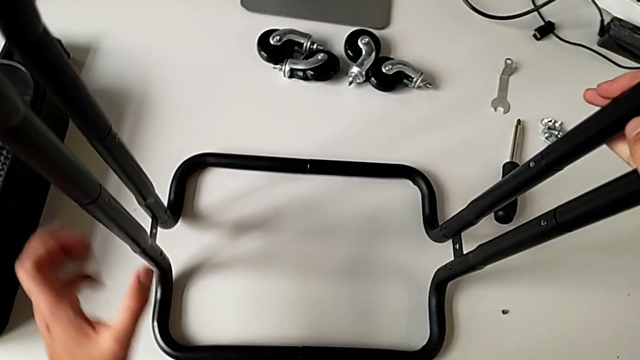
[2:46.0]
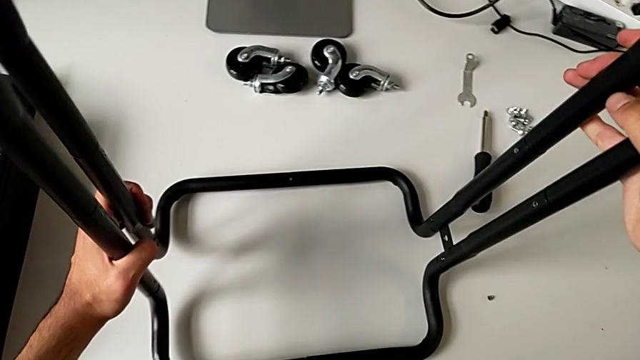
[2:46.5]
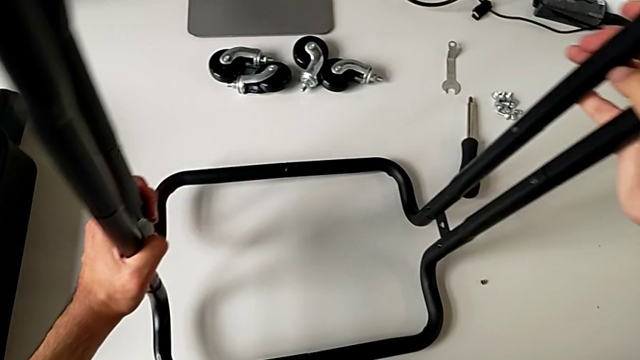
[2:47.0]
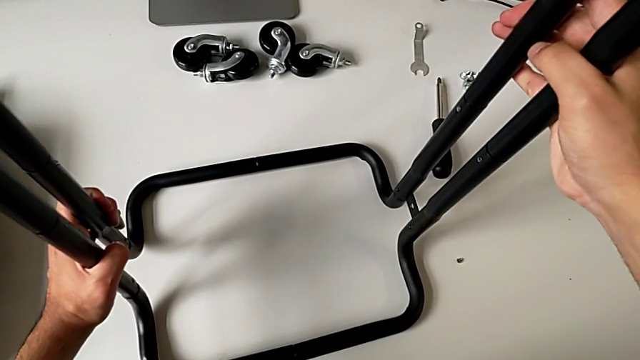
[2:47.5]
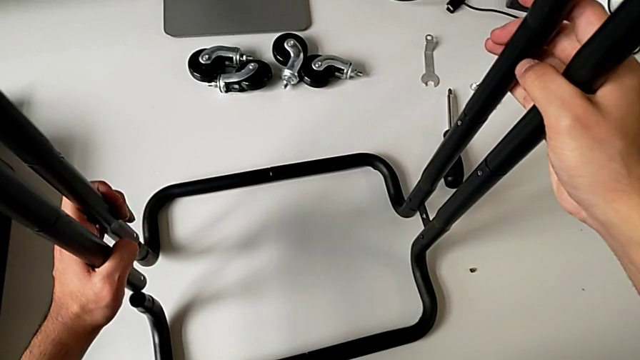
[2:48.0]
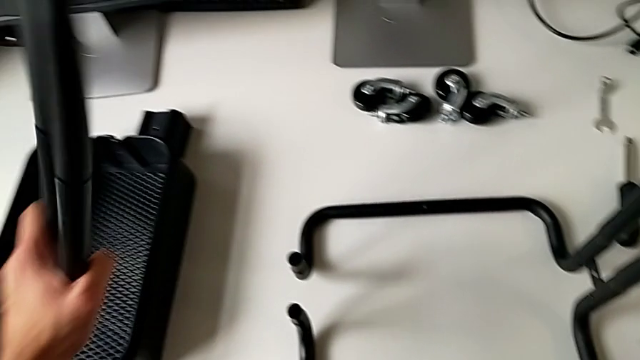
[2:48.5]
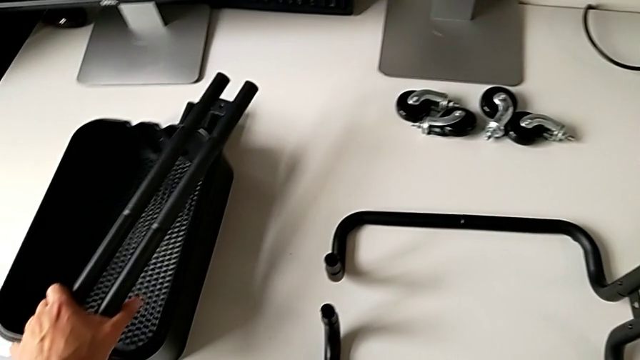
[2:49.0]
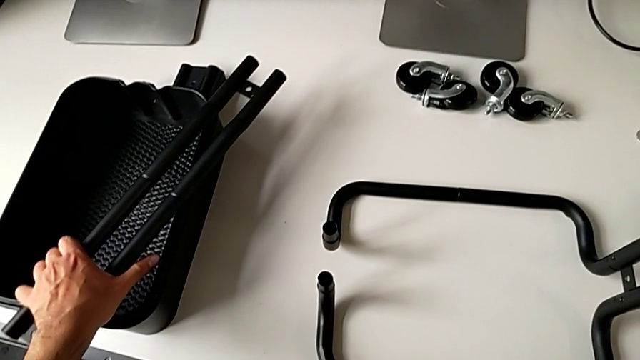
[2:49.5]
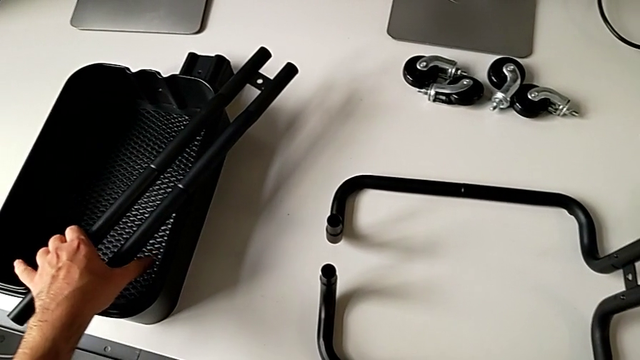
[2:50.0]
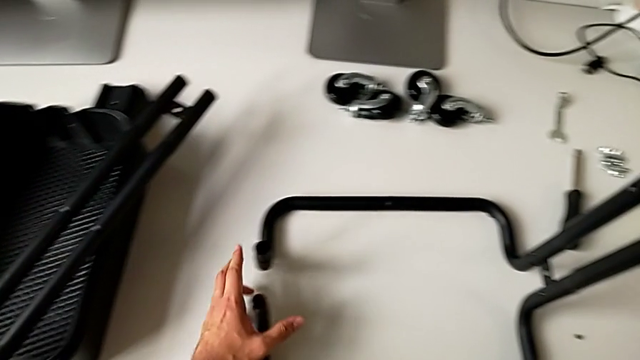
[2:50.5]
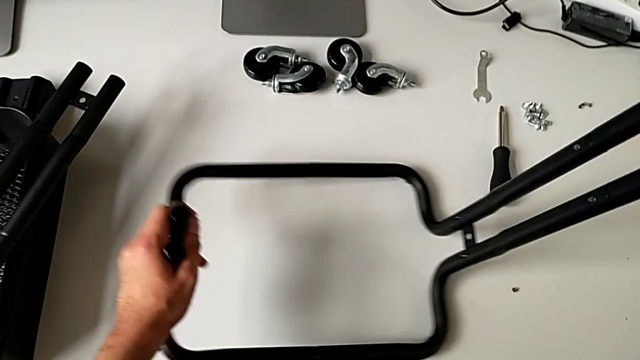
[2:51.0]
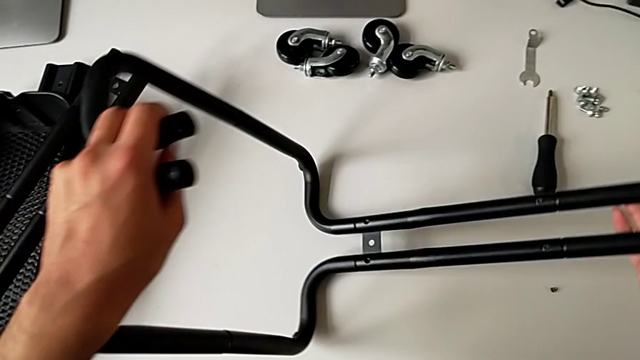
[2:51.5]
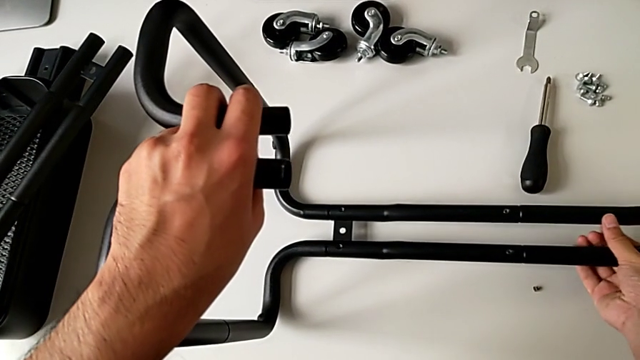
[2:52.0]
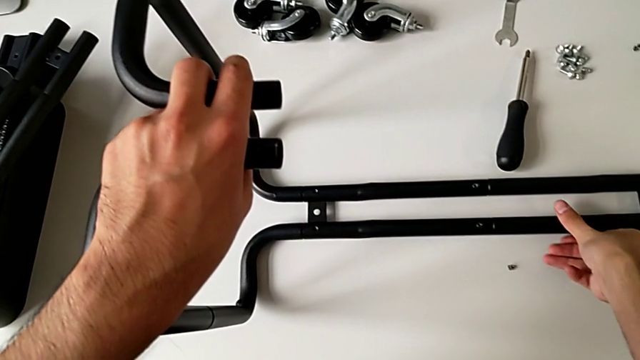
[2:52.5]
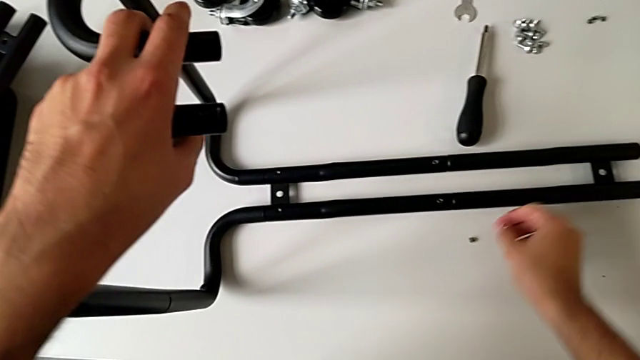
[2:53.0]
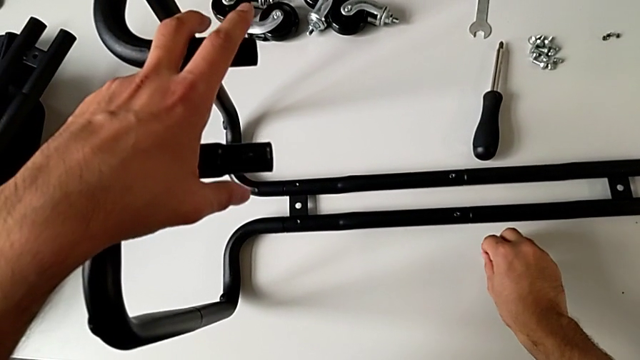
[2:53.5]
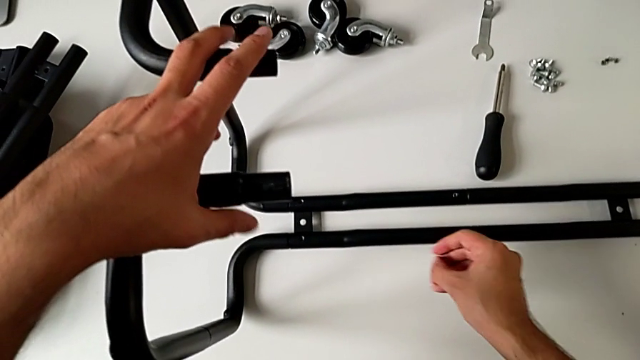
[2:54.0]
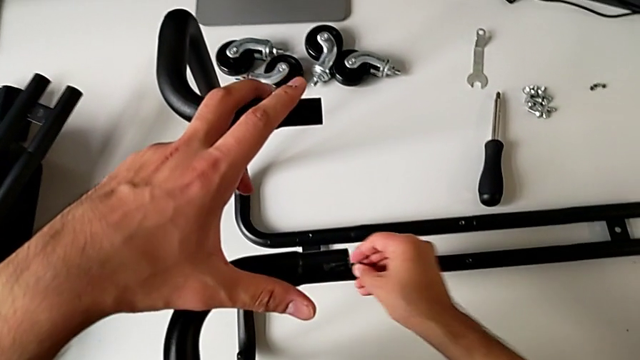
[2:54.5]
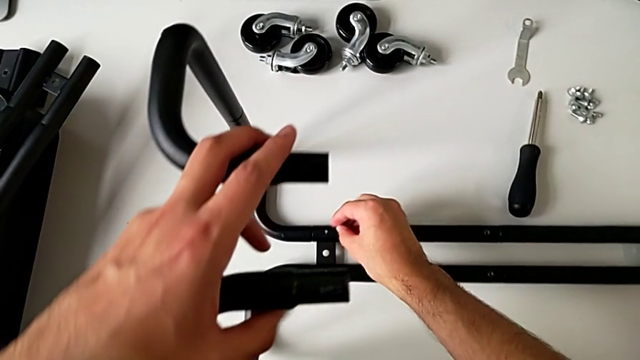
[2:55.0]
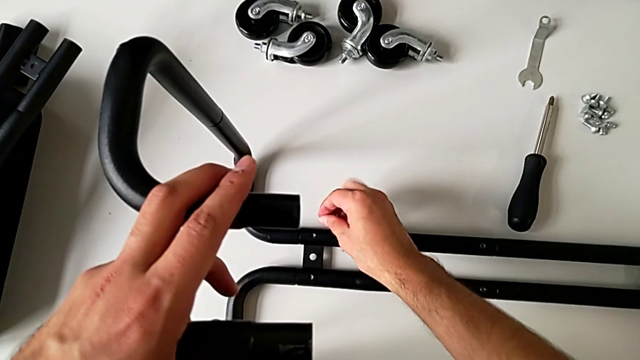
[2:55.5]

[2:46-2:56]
The camera wearer is assembling the sidebars with the base frame. They hold the utility cart, disassemble the leg, place it, flip the utility cart, grab the hexagon cap nut and approach the leg.

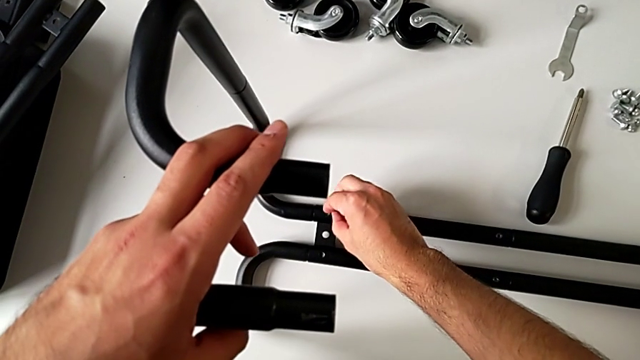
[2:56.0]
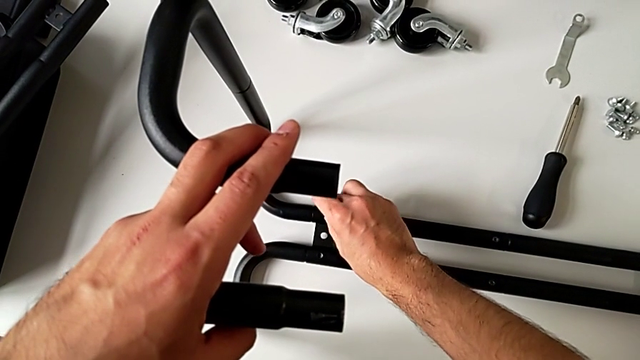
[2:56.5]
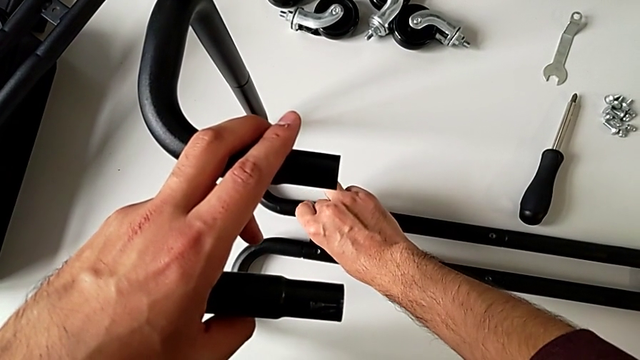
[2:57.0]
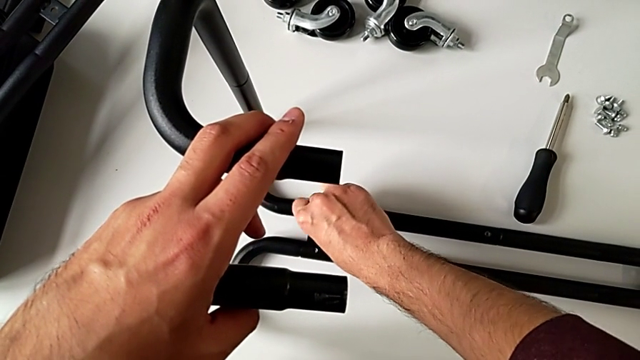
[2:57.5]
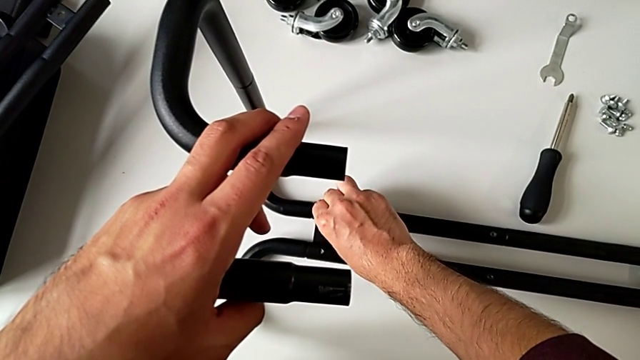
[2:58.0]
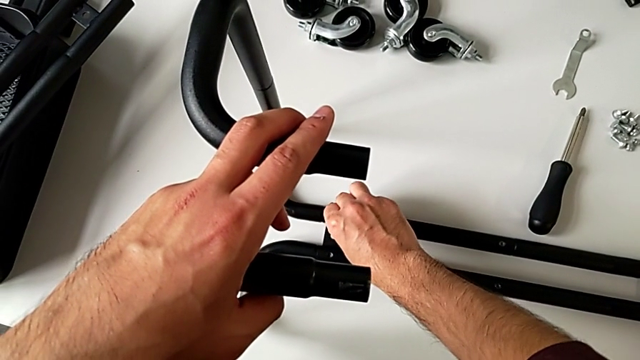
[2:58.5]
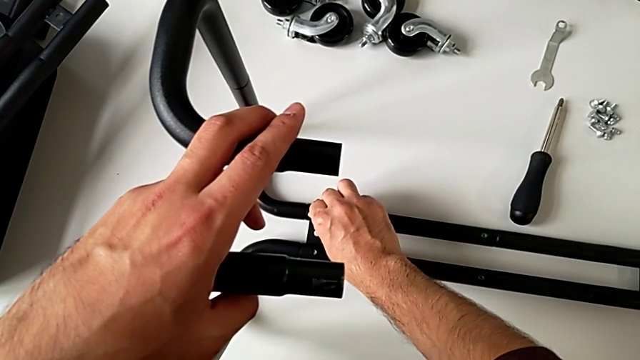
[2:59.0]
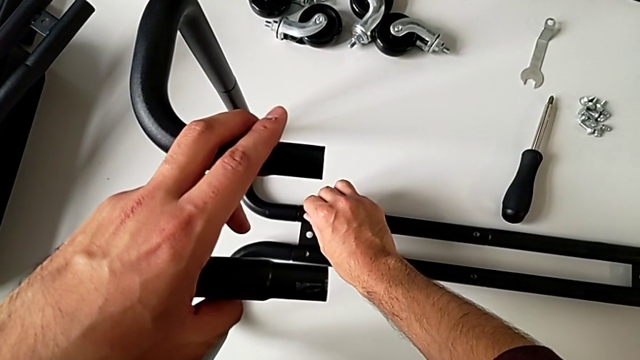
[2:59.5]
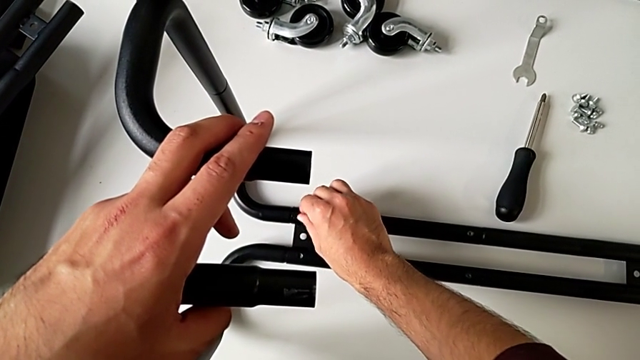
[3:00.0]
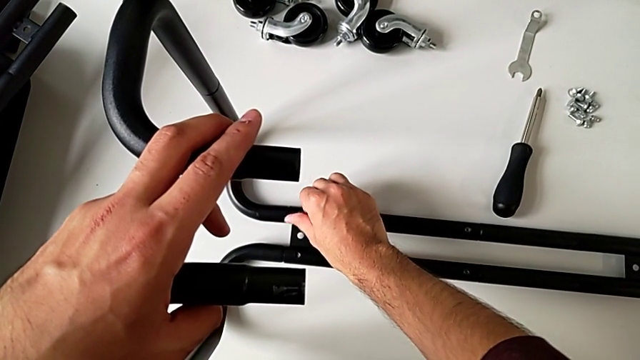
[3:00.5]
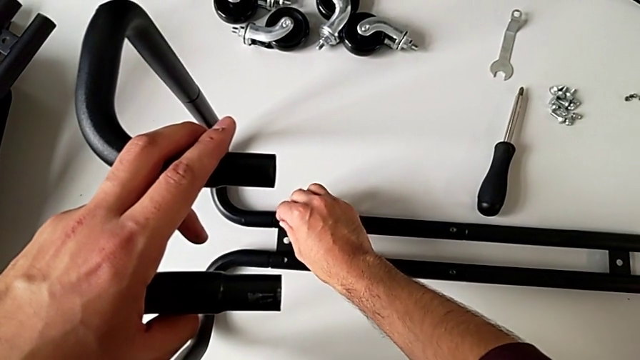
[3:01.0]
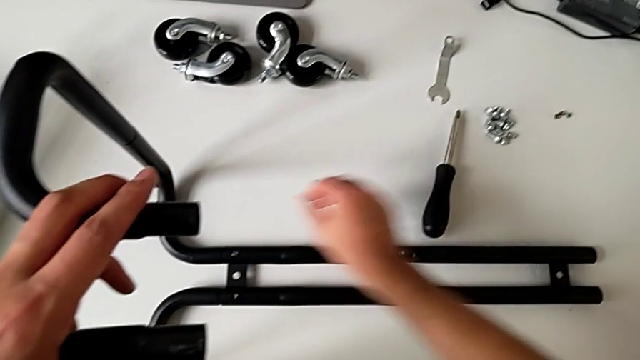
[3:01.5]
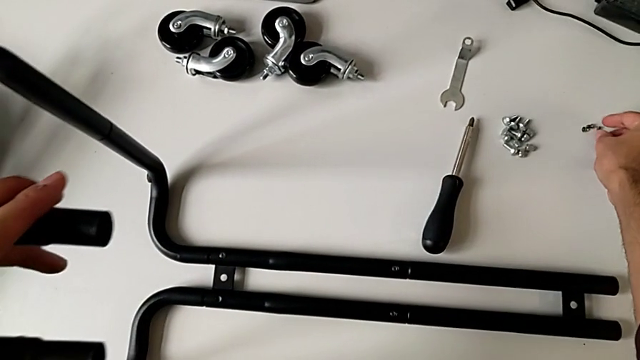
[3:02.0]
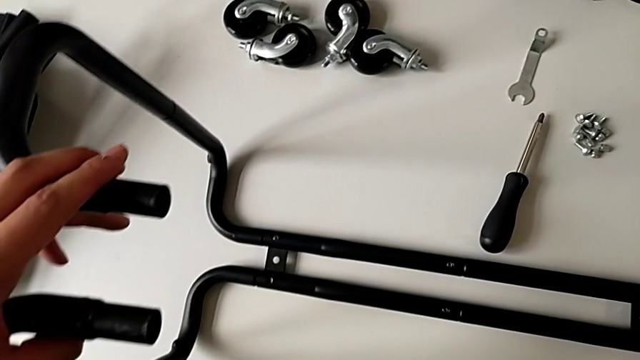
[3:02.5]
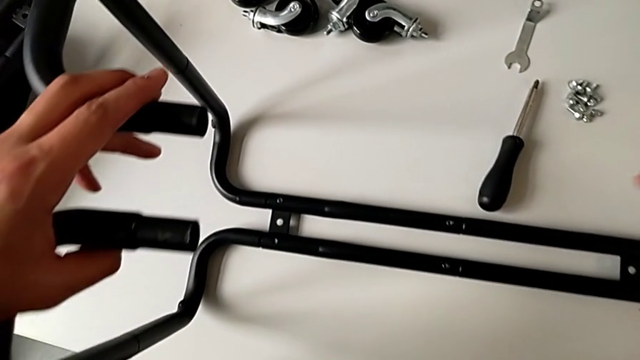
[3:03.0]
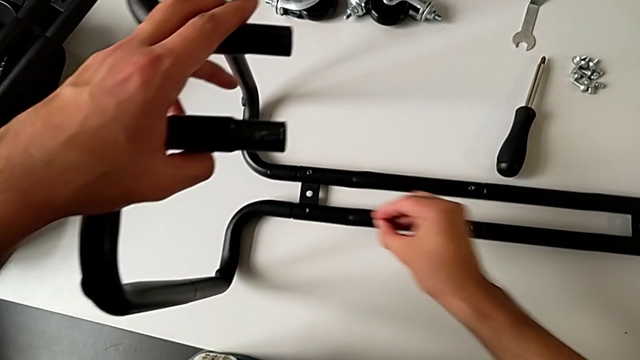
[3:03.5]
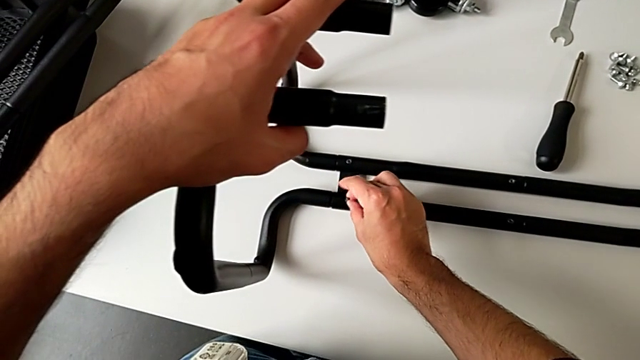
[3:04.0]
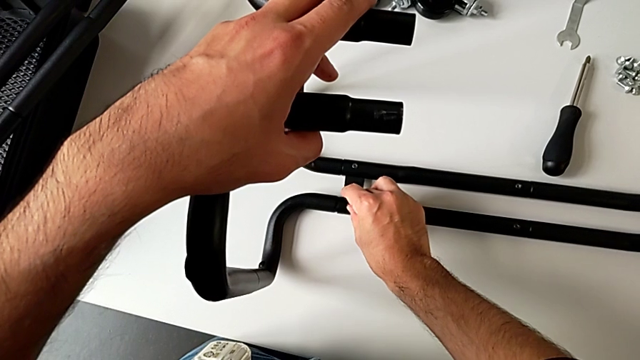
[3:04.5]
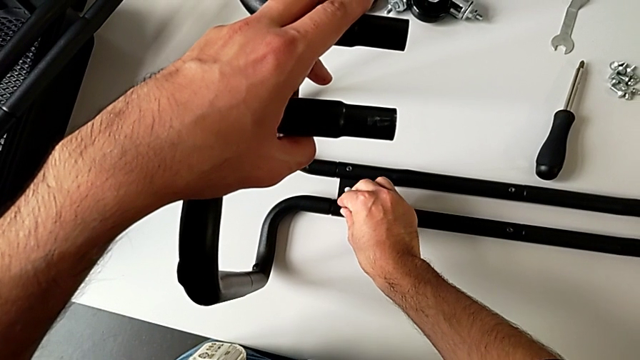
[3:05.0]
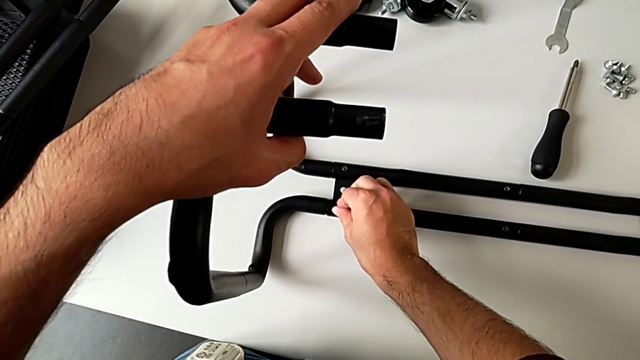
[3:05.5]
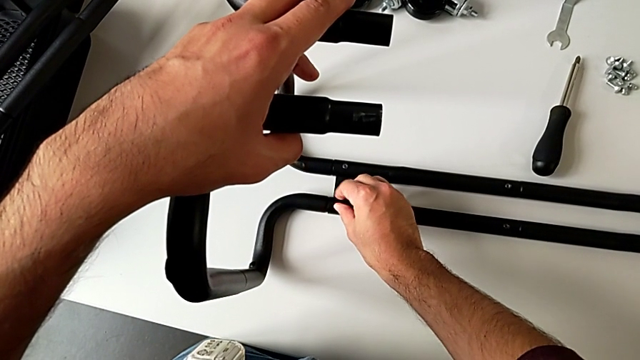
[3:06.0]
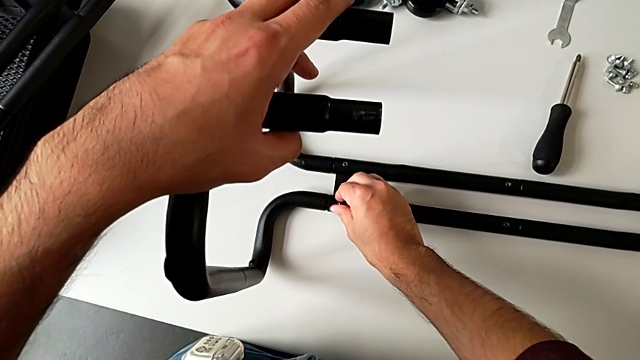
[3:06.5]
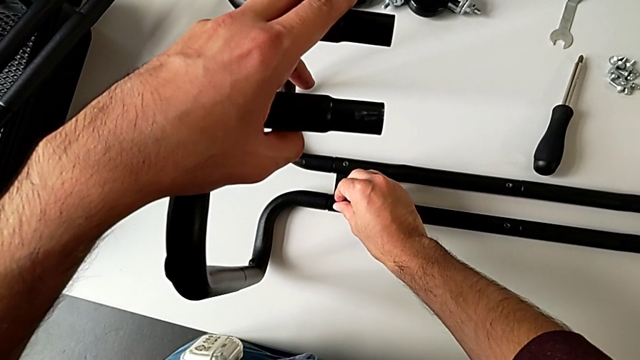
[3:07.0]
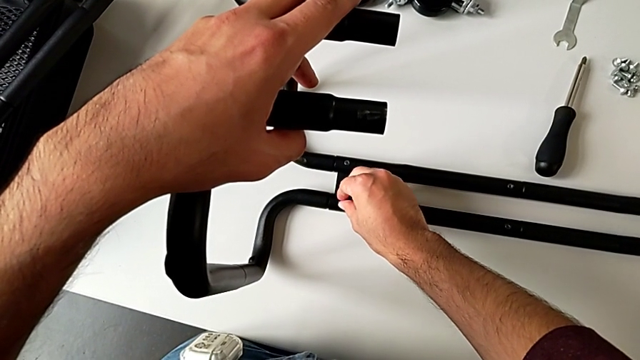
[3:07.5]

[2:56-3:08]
The camera wearer is assembling the sidebars with the base frame. They insert the hexagon cap nut, screw it, grab the hexagon cap nut, insert it and begin to screw it.
